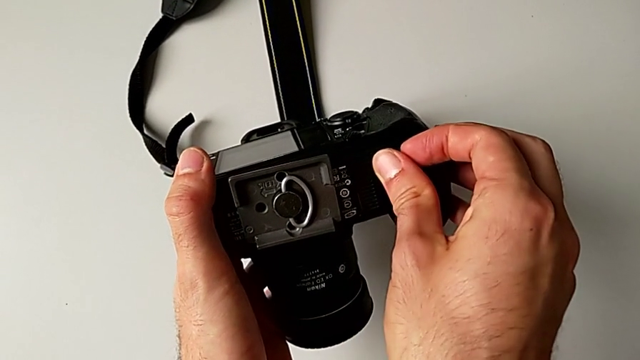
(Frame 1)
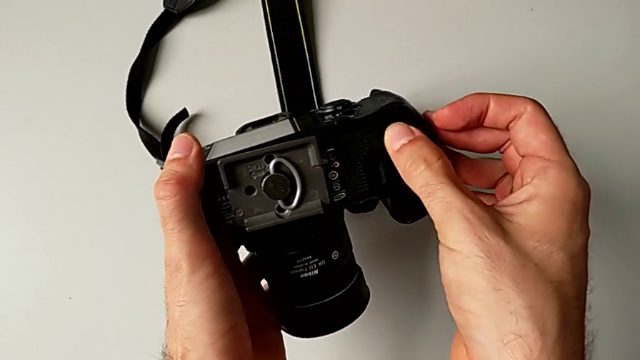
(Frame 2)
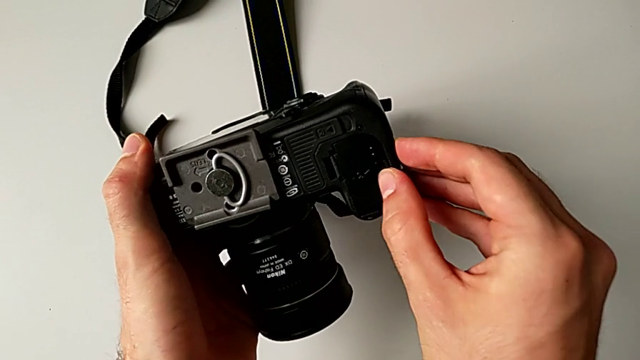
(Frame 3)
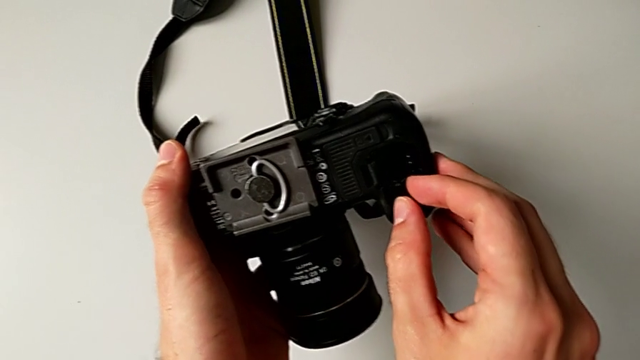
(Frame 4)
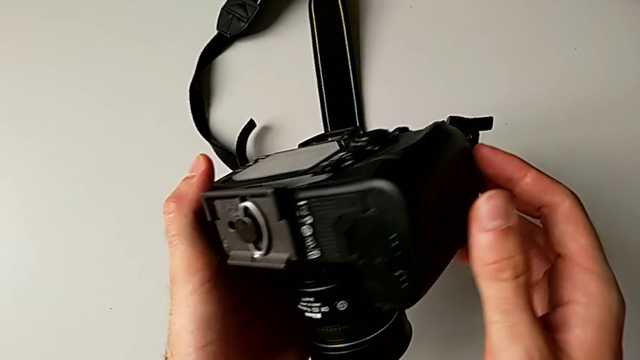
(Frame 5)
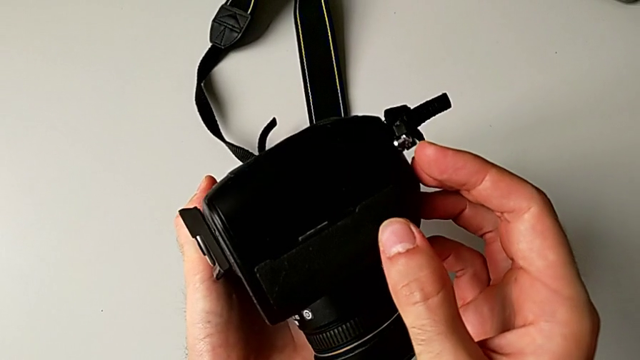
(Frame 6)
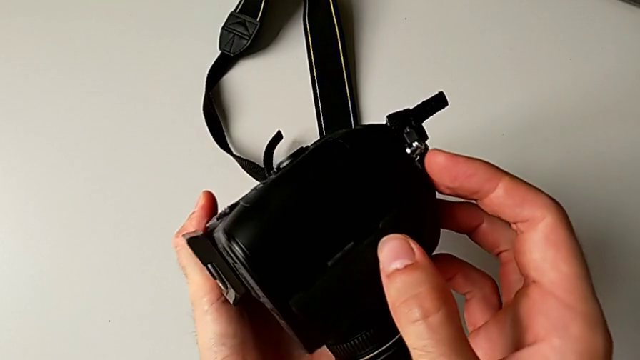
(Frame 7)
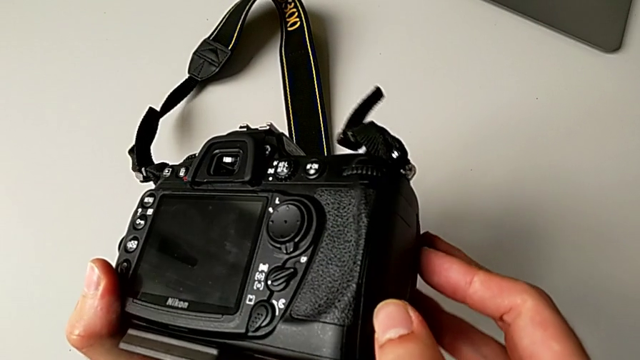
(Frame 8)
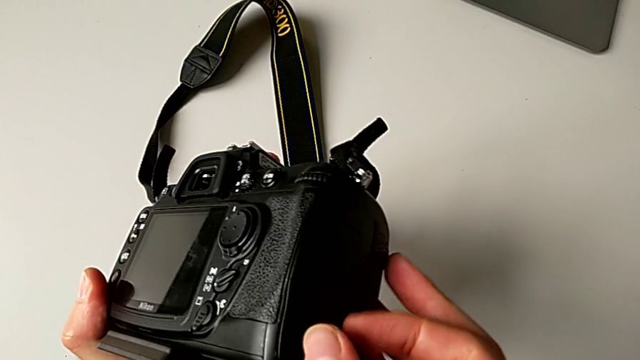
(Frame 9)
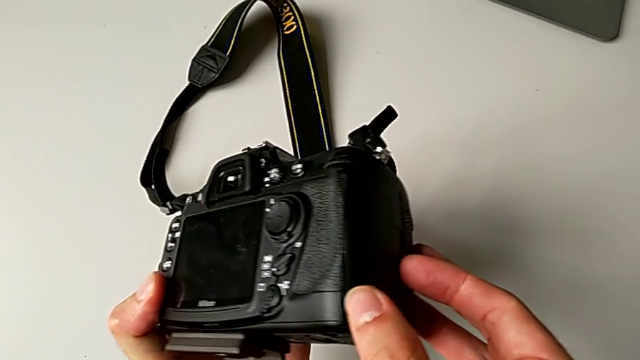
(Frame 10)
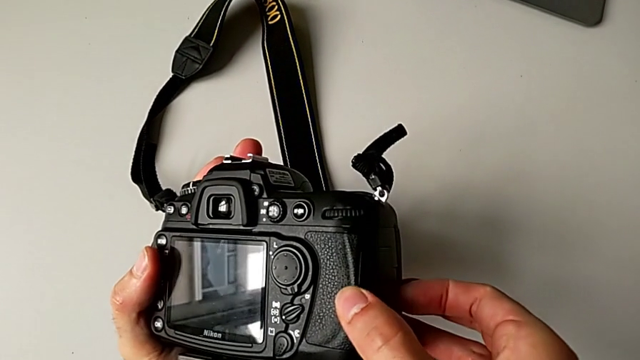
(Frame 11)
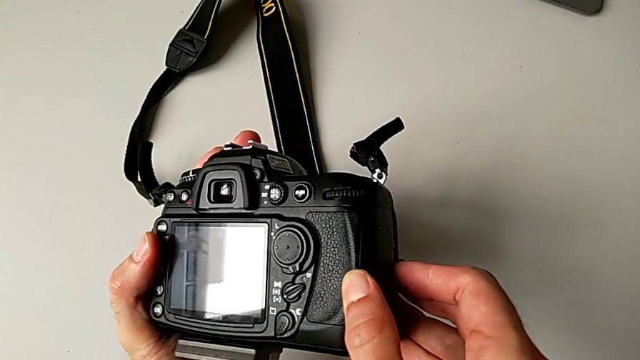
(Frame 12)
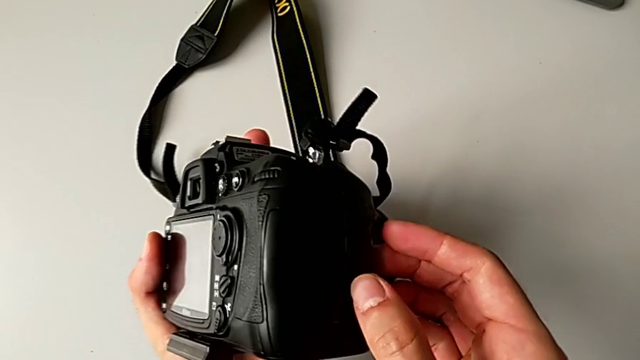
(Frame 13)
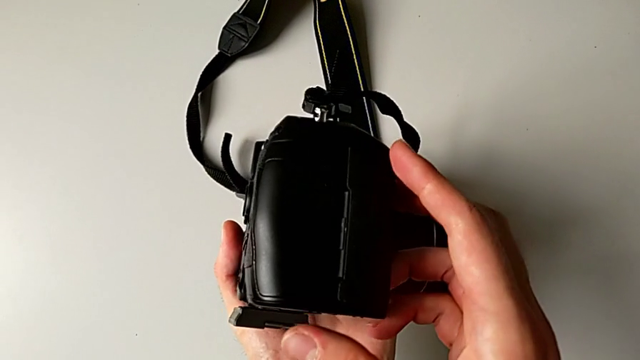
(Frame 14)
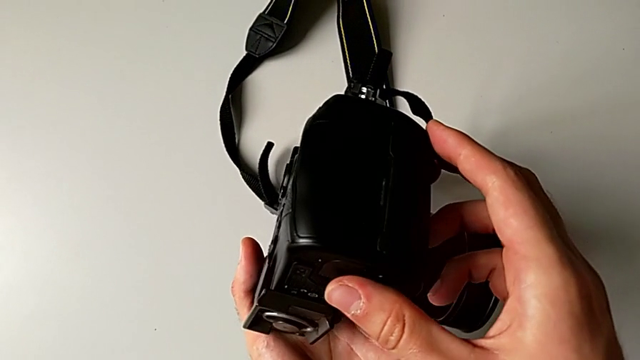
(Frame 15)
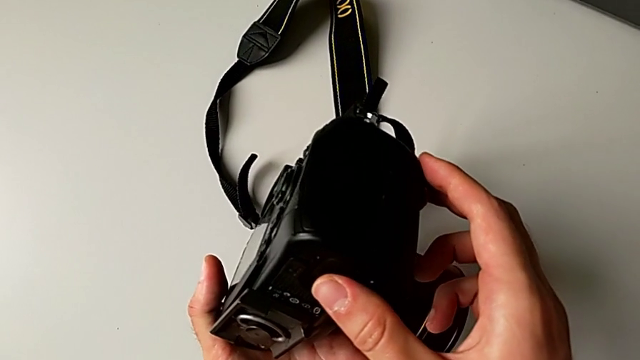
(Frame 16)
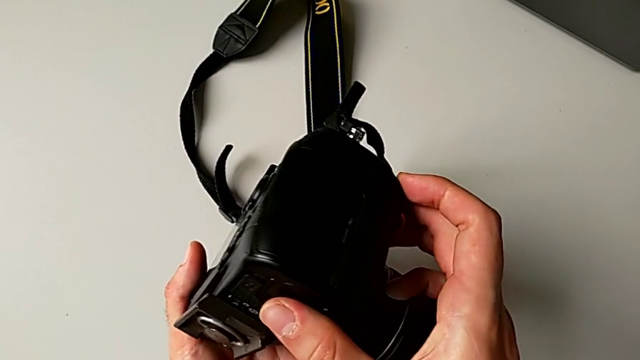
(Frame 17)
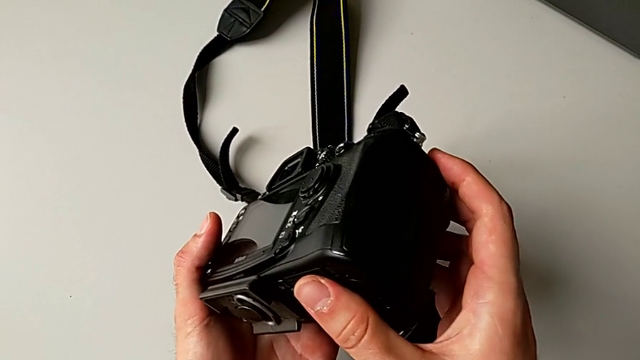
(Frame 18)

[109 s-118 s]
The camera wearer is exchanging the SD card. They wrongly open the SD slot, trying to open the wrong lid. They rotate the DSLR and wrongly grab the SD slot, trying to open the wrong lid.

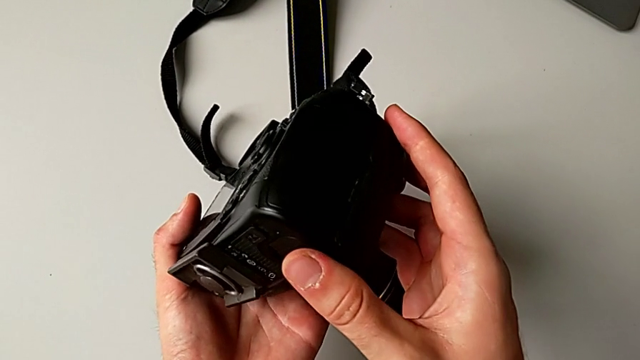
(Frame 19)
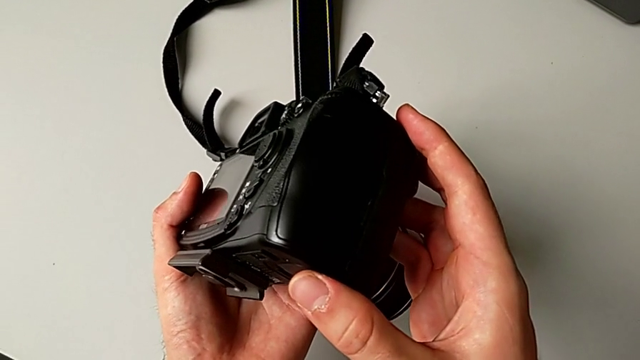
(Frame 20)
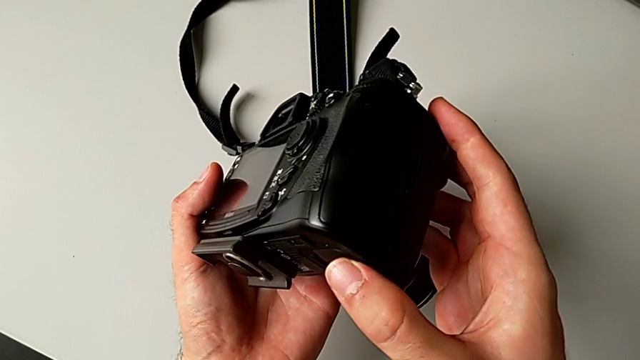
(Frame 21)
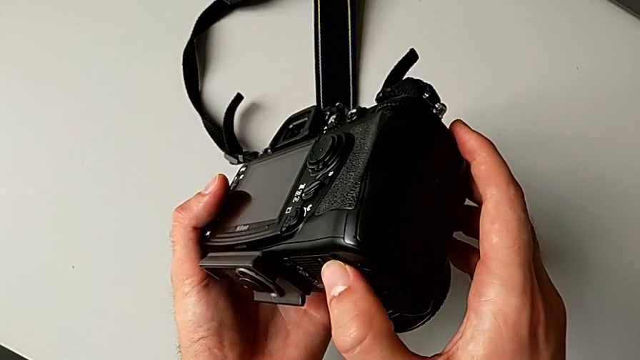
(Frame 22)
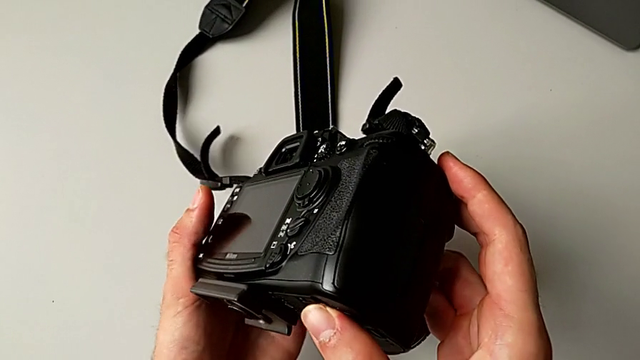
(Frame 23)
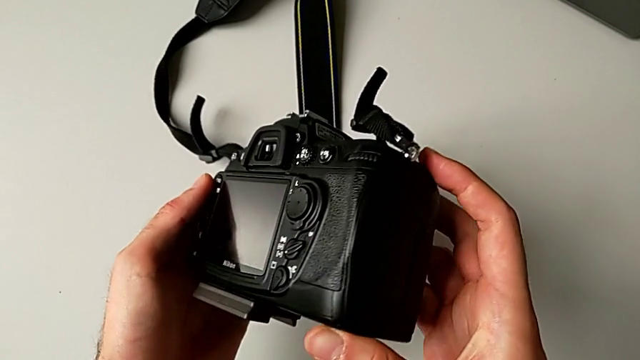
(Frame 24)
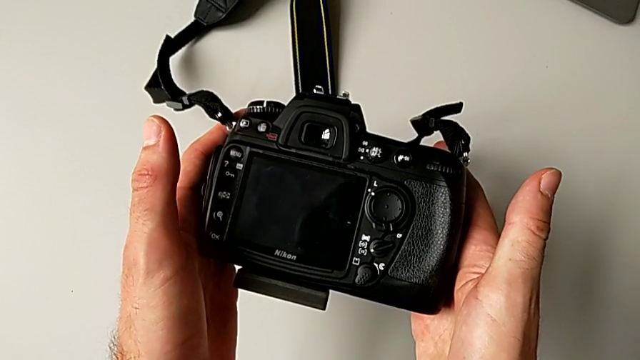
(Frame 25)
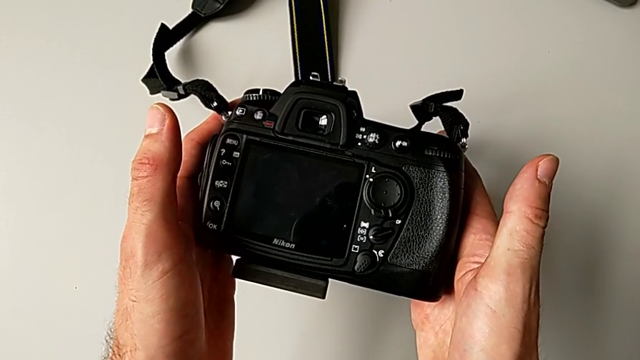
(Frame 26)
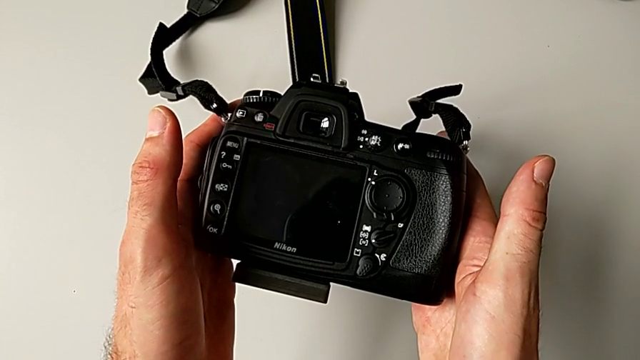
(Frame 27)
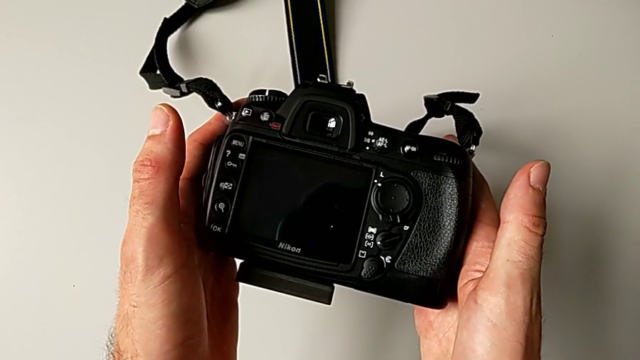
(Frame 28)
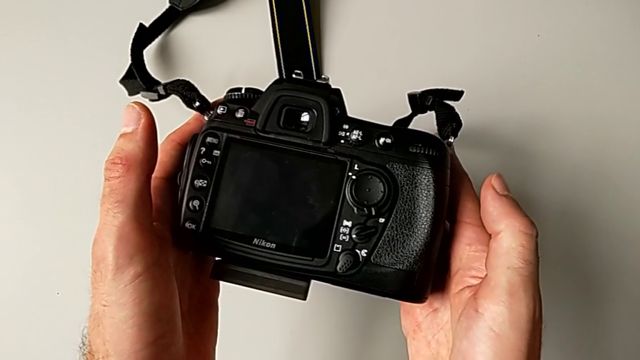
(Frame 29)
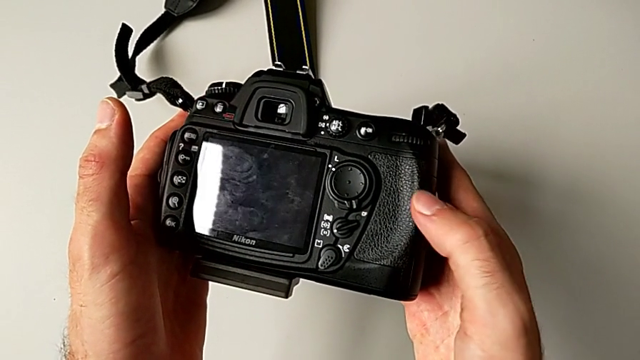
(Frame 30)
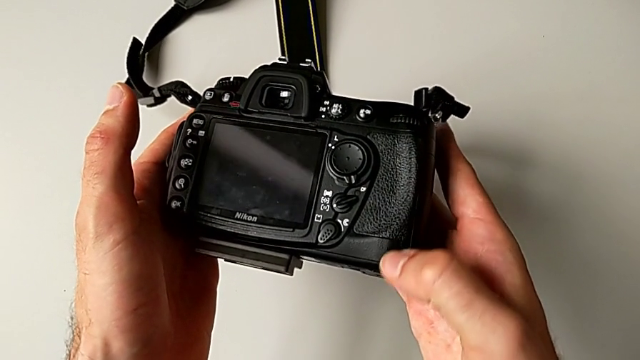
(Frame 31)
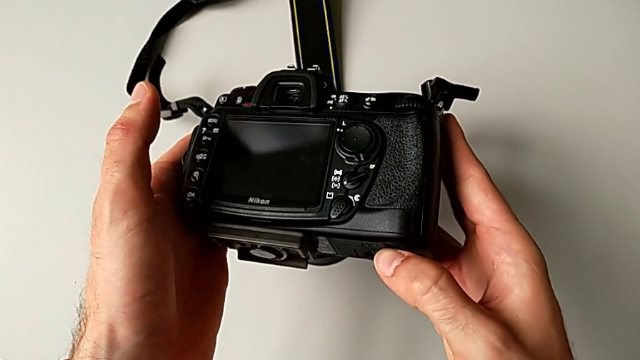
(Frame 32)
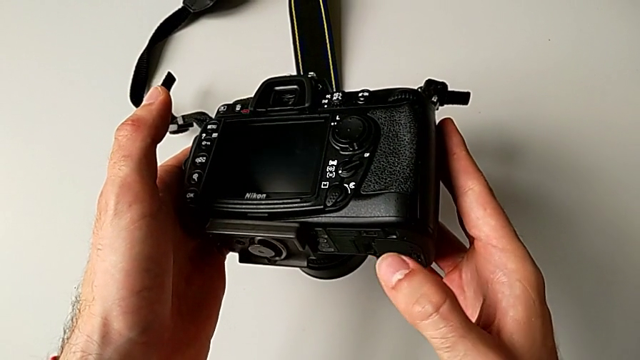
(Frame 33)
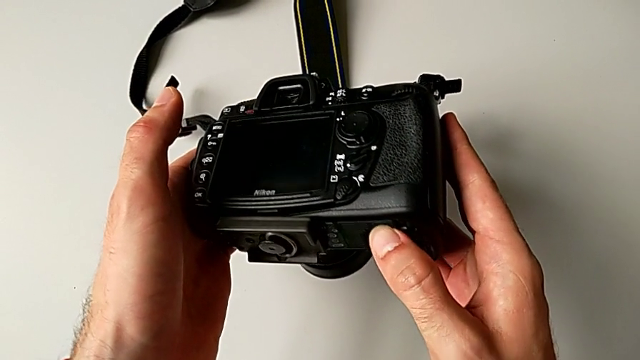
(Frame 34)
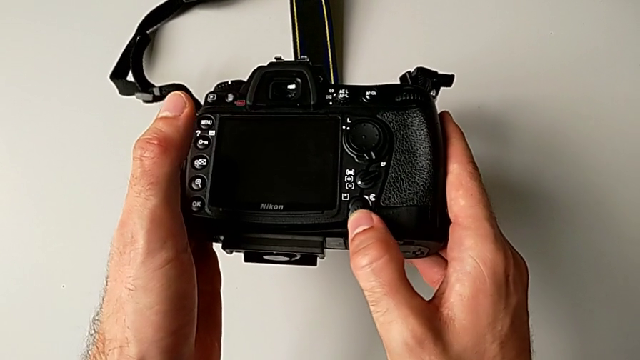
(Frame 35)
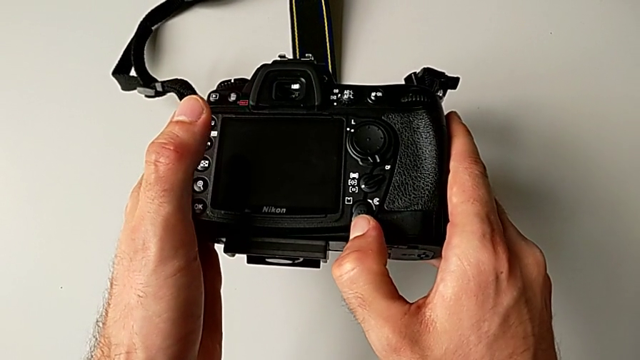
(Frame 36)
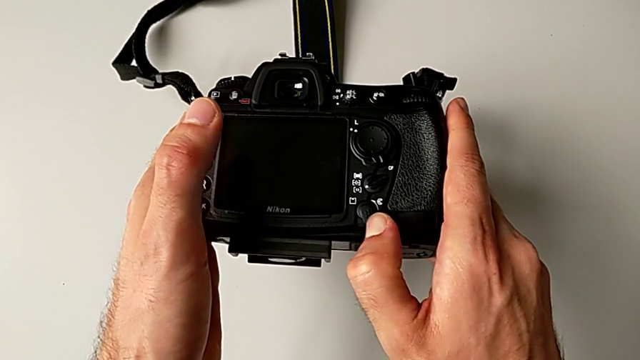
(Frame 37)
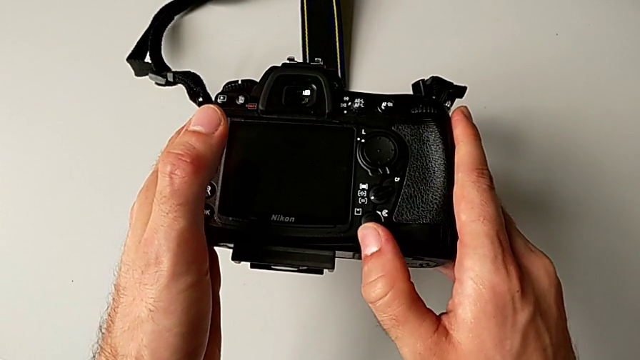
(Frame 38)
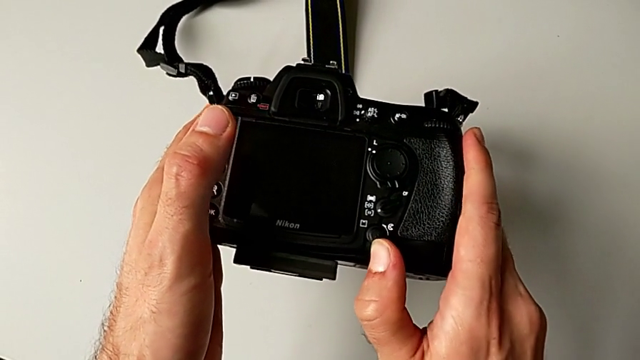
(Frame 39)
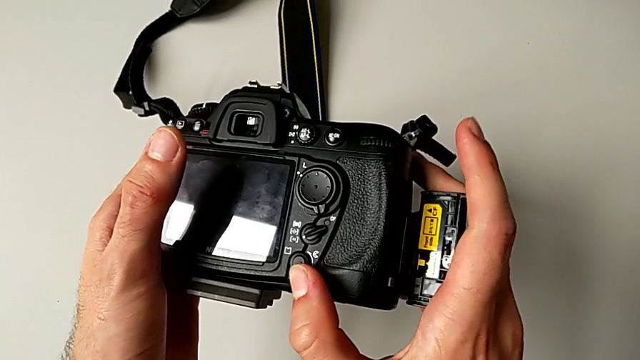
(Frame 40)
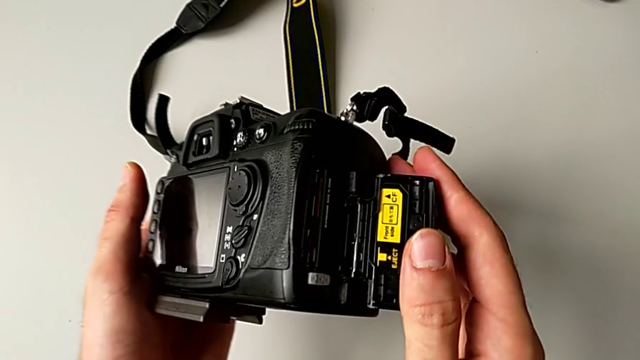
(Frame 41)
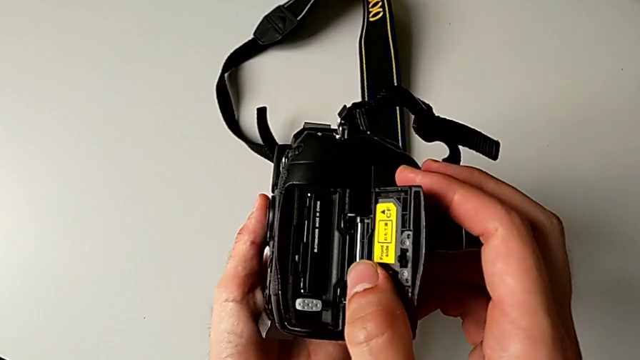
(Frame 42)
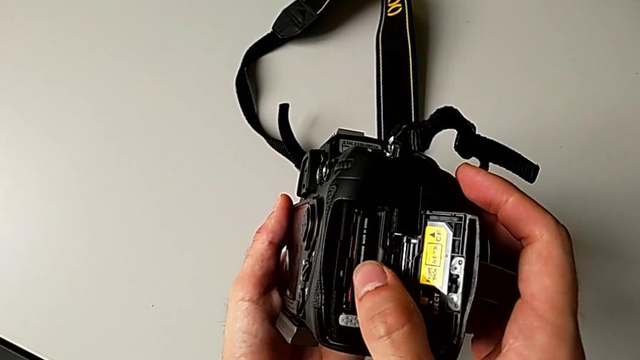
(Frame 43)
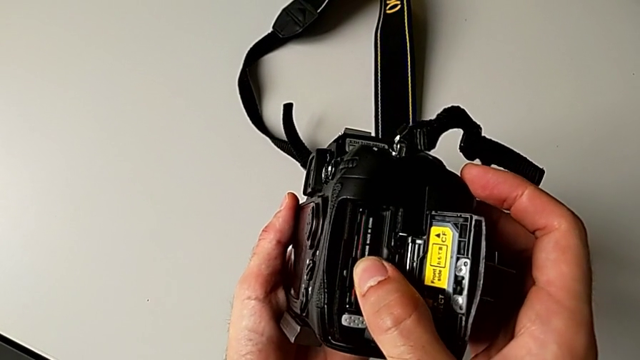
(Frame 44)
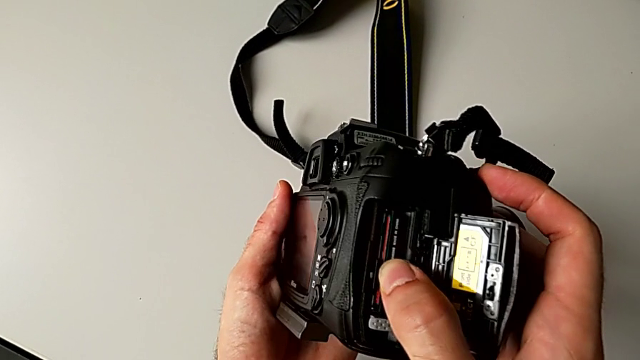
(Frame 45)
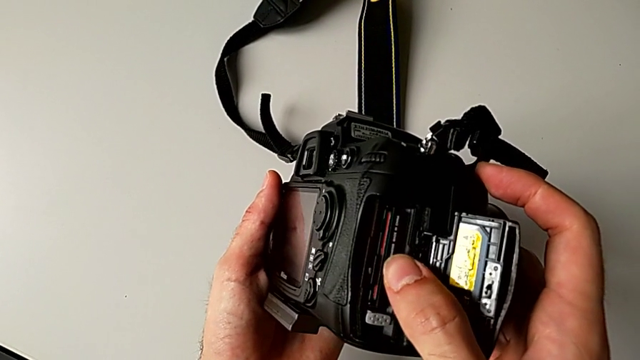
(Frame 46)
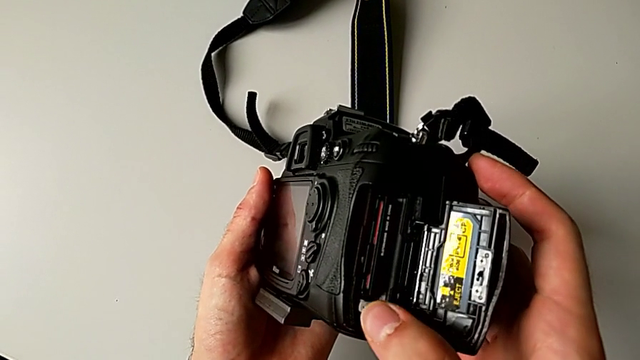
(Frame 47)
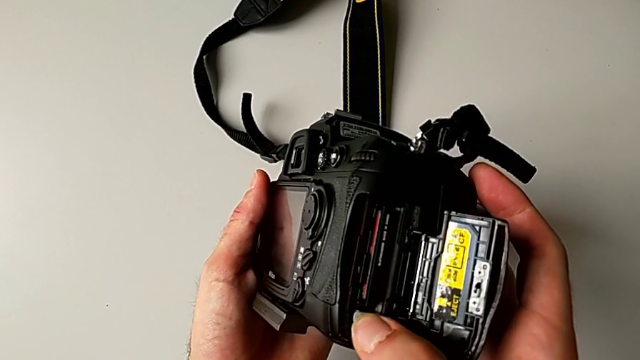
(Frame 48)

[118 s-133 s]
The camera wearer is exchanging the SD card. They inspect the DSLR, push the release button, wrongly press the SD card and press the gray button.
